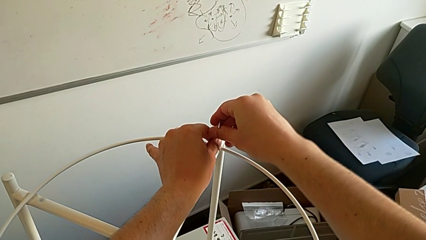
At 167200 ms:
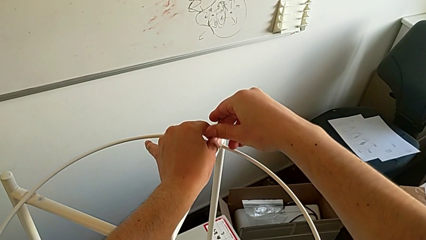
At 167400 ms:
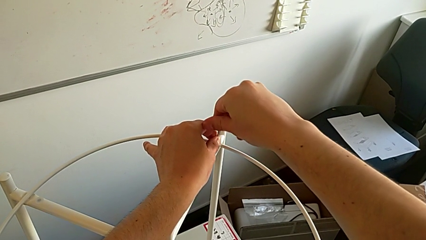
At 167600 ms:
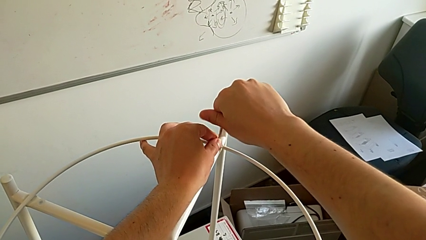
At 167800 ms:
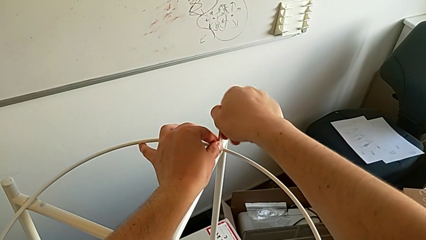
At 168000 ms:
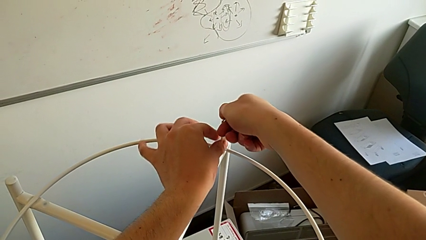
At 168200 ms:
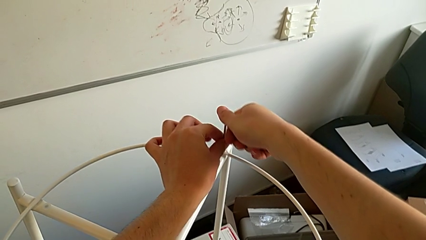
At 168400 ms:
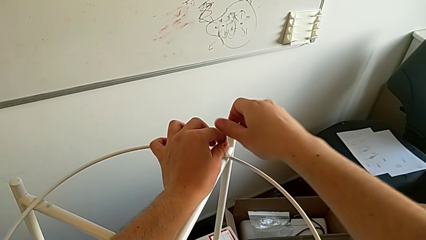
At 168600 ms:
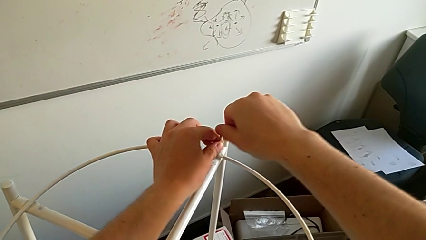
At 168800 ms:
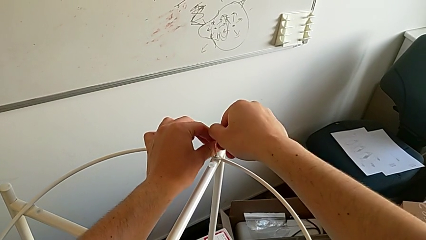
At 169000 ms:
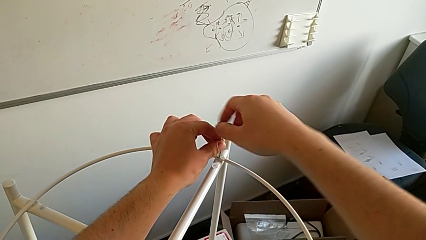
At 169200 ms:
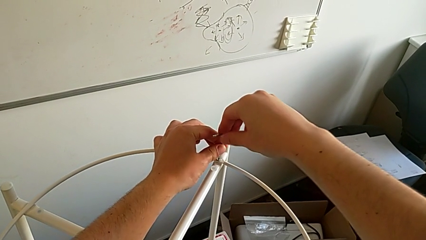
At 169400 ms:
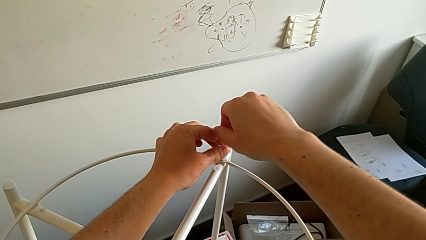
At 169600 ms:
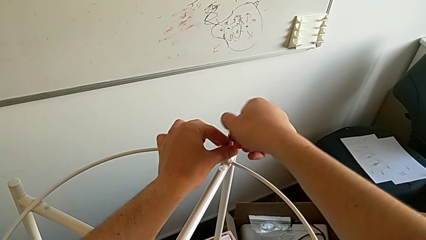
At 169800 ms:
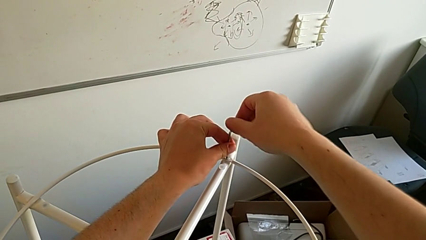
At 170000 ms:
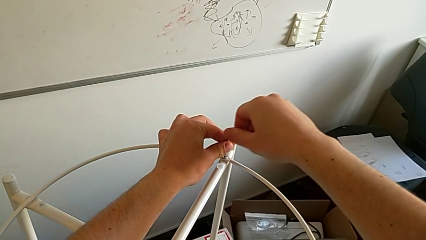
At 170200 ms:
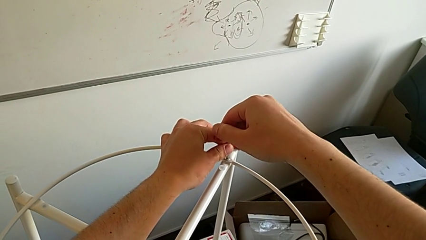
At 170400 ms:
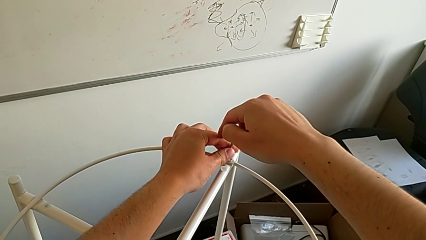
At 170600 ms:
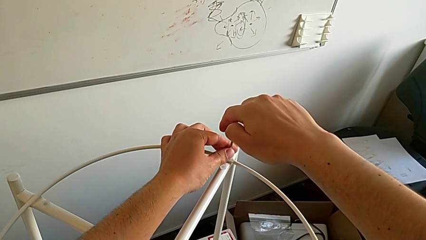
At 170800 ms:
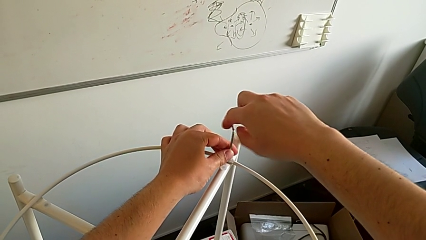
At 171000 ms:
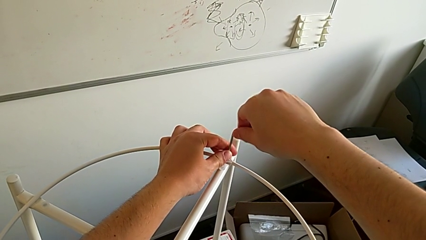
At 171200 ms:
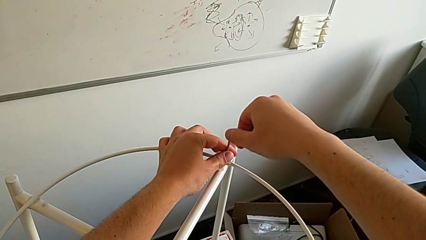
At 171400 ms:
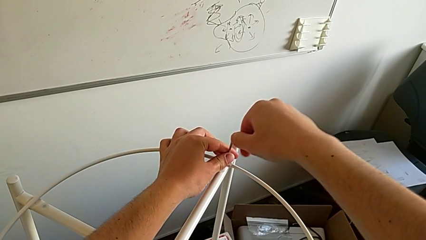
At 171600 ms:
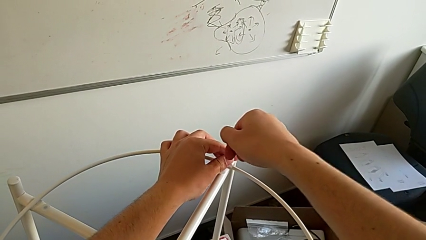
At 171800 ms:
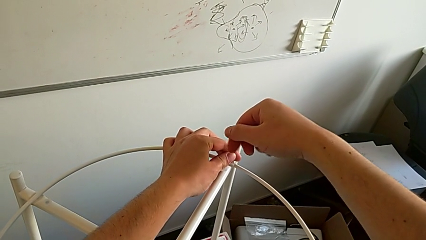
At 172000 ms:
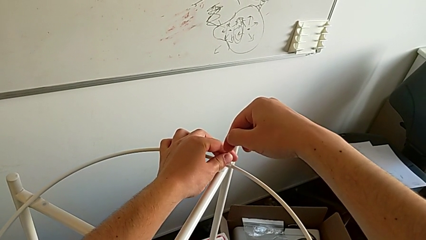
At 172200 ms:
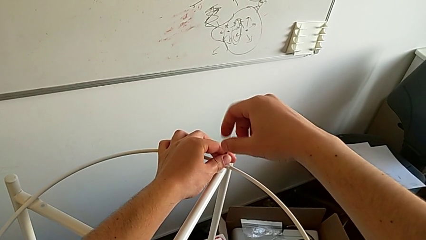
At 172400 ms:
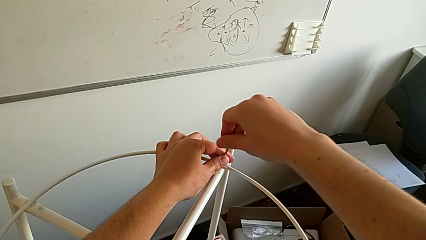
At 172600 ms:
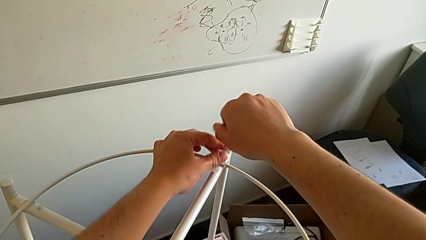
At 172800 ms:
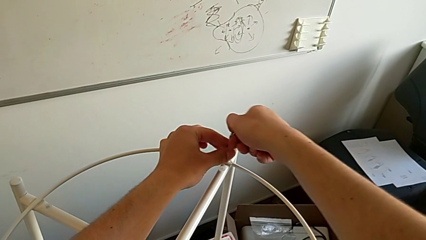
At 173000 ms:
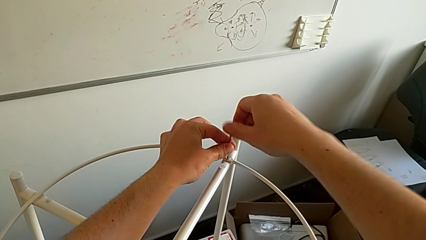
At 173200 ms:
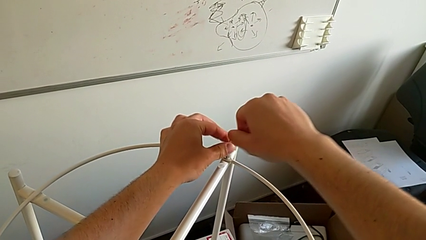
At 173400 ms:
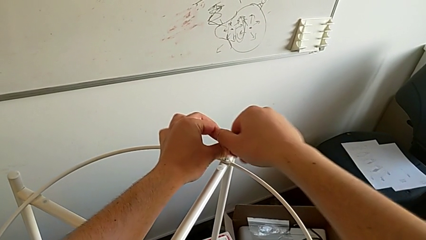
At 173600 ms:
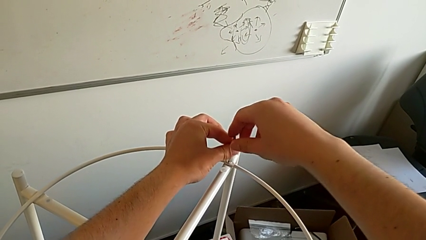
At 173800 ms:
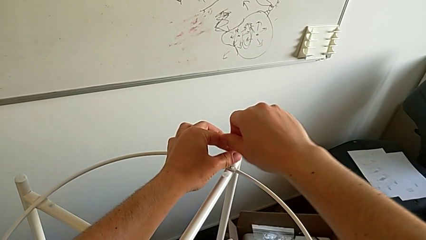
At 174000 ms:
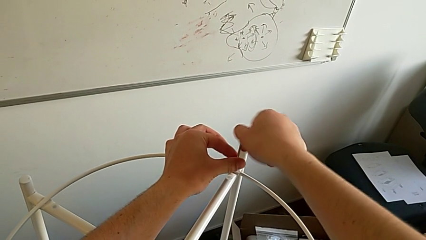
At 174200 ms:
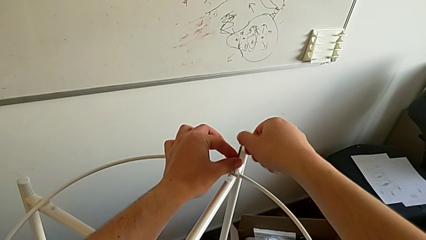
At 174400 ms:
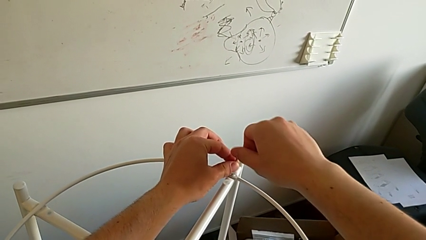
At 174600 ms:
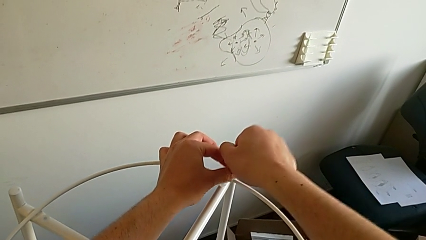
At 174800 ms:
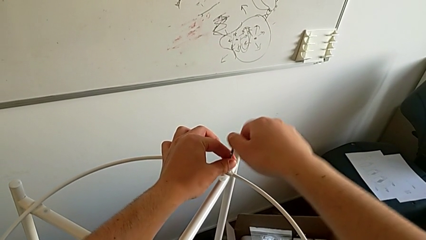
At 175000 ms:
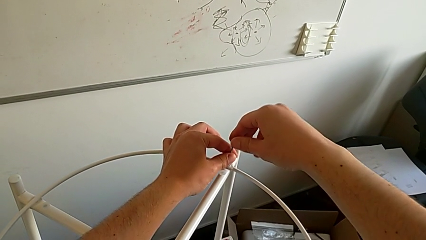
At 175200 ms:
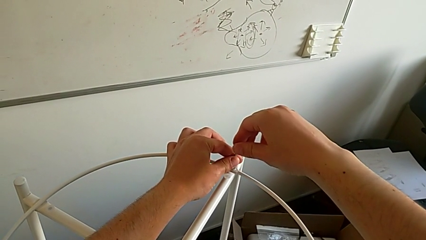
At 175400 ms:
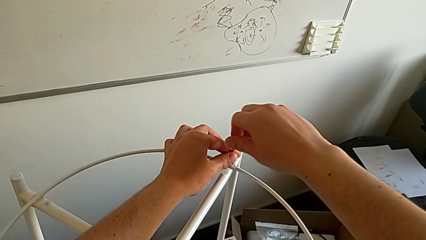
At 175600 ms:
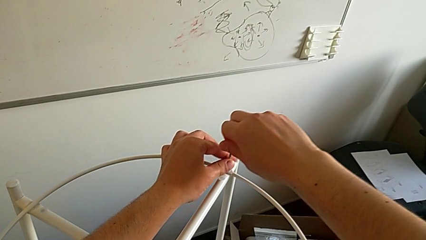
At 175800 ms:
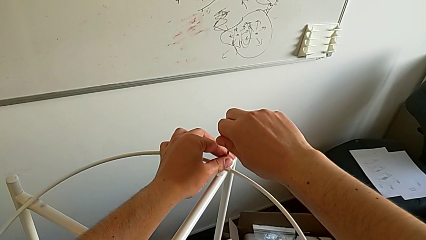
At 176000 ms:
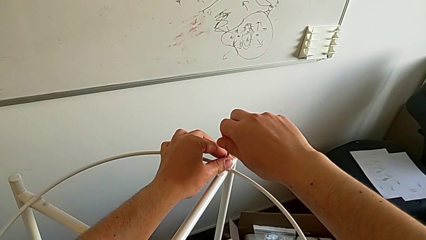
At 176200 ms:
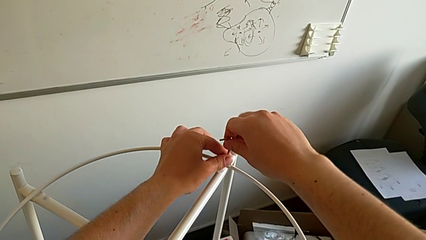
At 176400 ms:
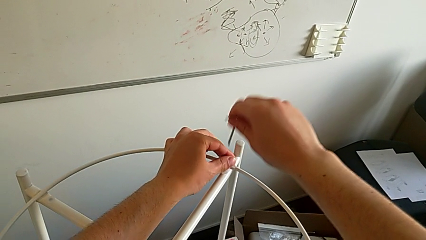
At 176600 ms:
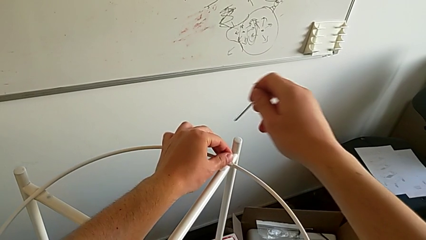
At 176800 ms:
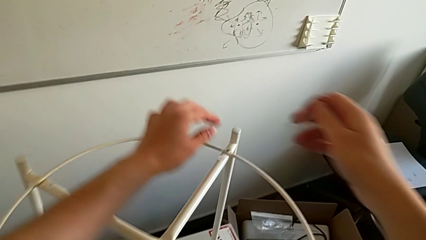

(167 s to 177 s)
The camera wearer is assembling a circle. They screw the hex socket head three times and withdraw the Allen wrench.

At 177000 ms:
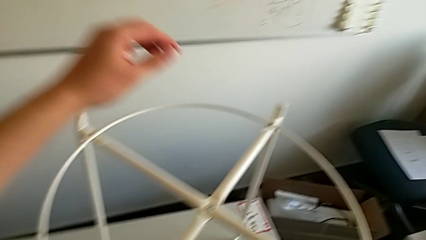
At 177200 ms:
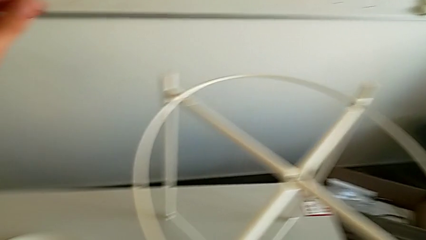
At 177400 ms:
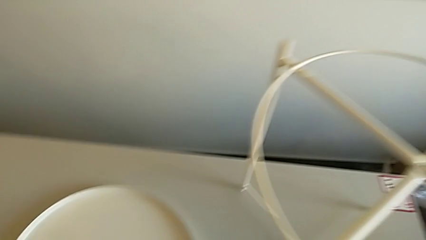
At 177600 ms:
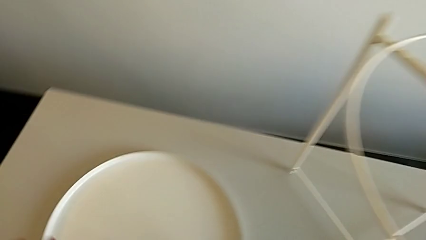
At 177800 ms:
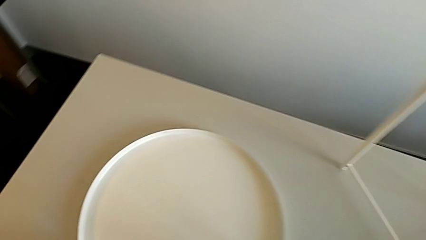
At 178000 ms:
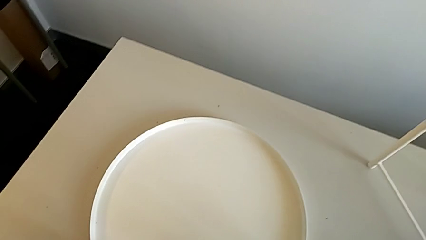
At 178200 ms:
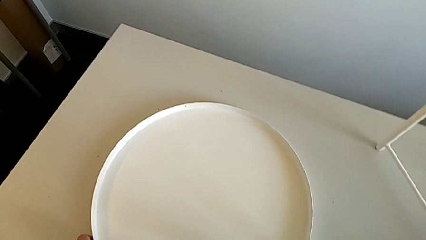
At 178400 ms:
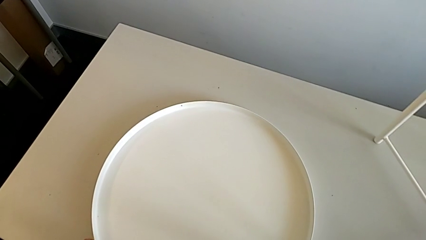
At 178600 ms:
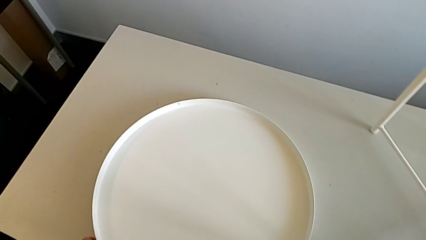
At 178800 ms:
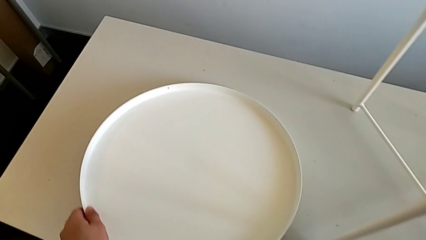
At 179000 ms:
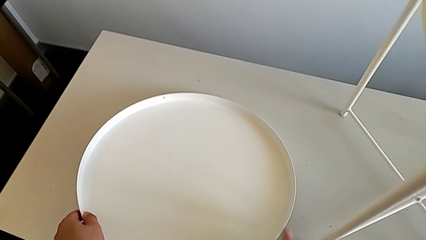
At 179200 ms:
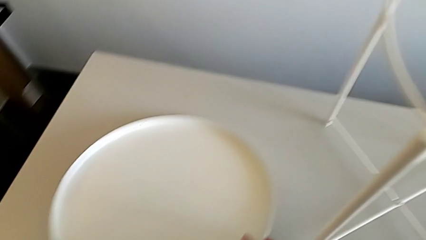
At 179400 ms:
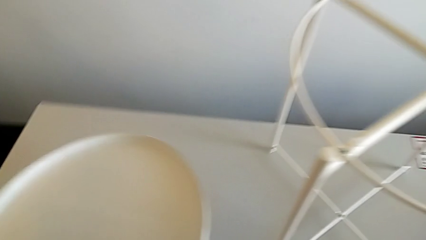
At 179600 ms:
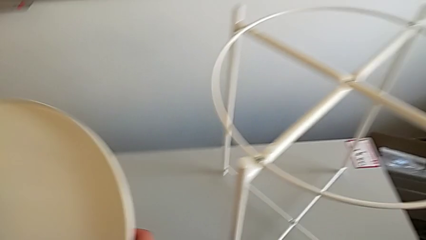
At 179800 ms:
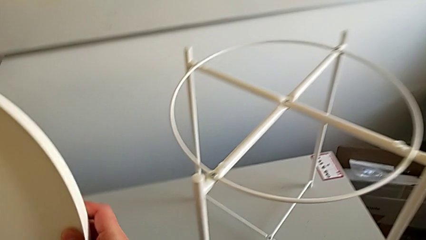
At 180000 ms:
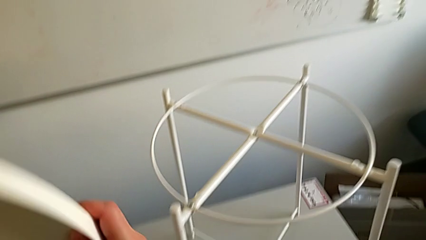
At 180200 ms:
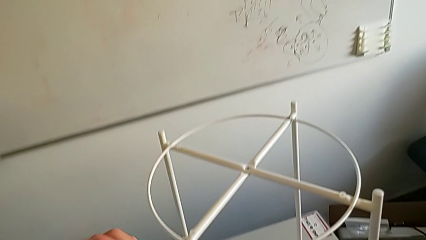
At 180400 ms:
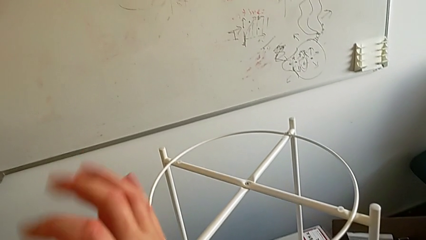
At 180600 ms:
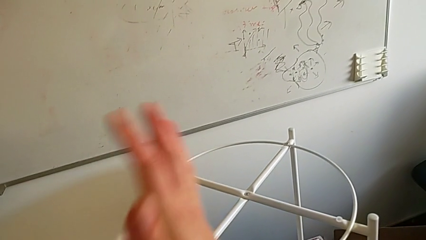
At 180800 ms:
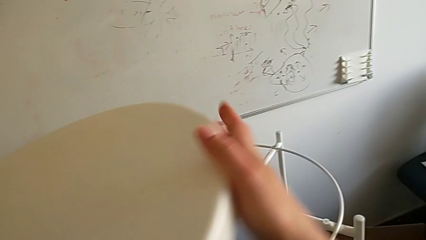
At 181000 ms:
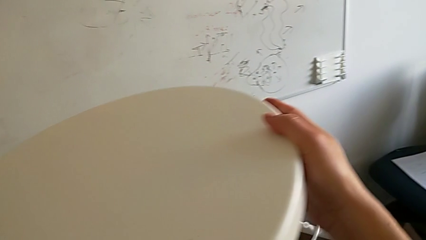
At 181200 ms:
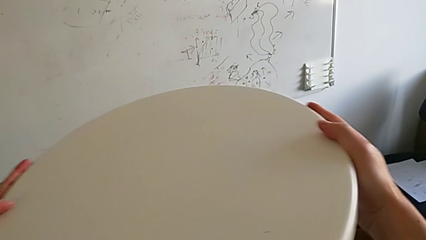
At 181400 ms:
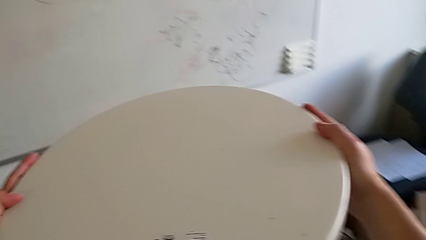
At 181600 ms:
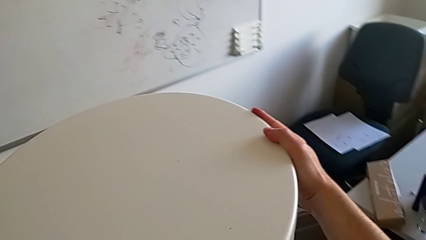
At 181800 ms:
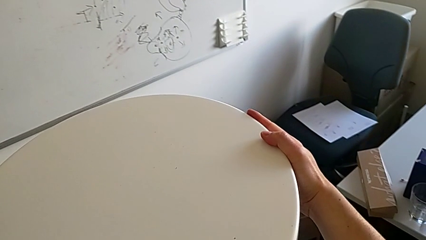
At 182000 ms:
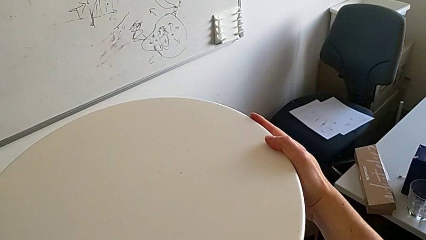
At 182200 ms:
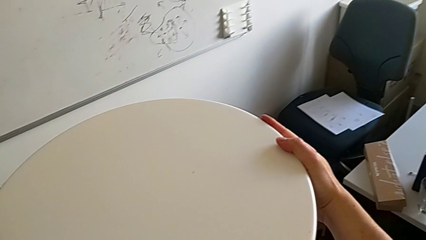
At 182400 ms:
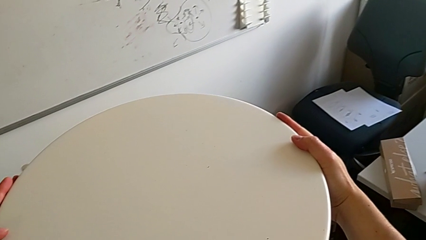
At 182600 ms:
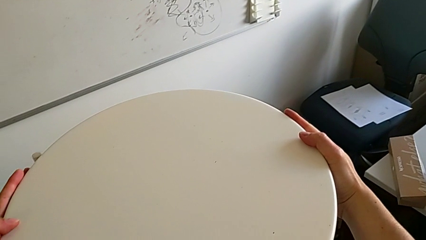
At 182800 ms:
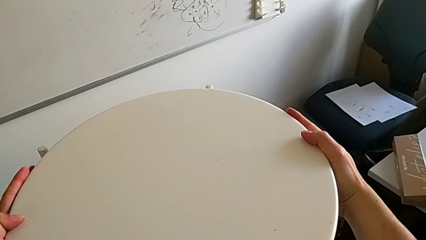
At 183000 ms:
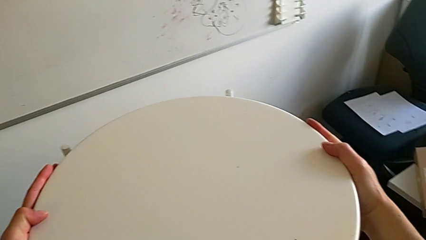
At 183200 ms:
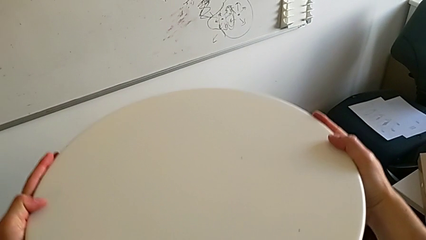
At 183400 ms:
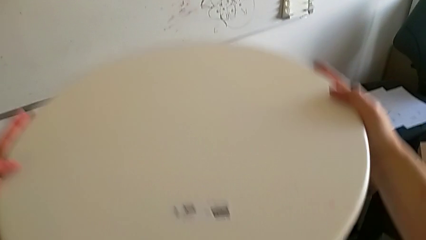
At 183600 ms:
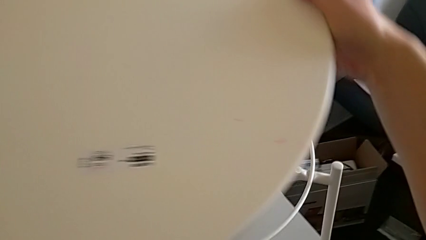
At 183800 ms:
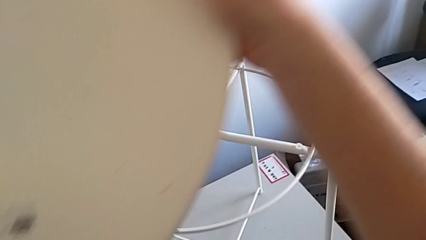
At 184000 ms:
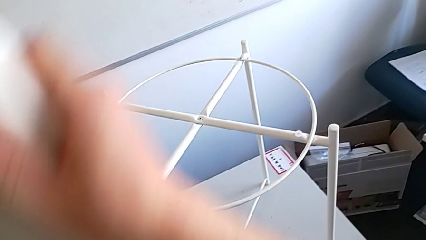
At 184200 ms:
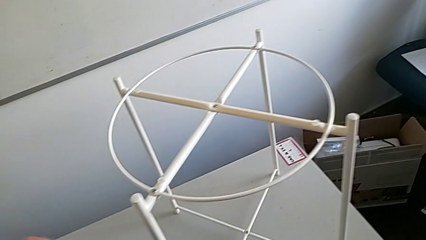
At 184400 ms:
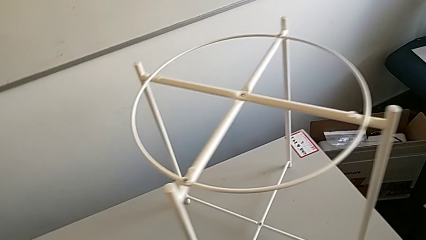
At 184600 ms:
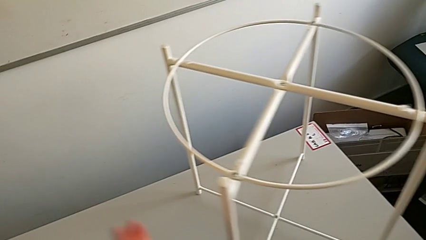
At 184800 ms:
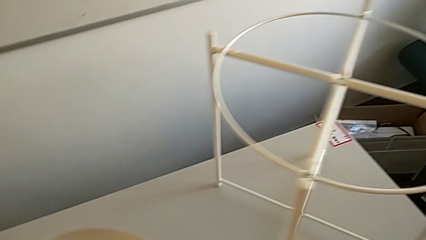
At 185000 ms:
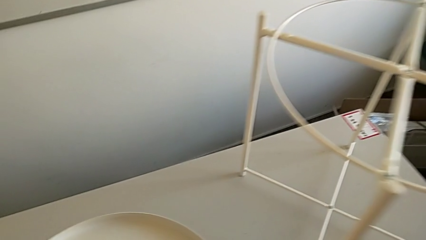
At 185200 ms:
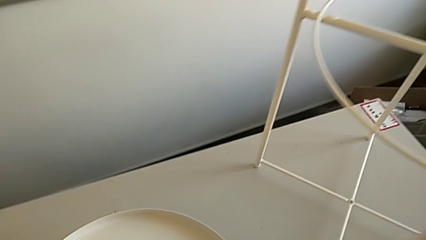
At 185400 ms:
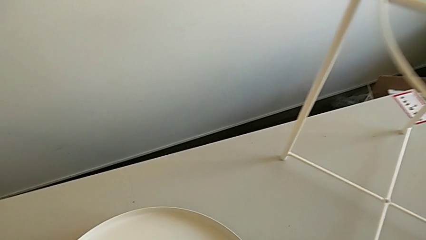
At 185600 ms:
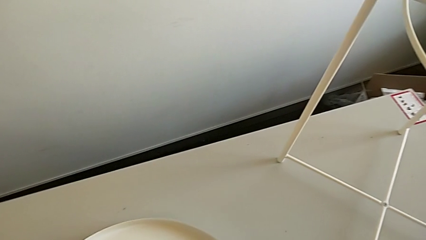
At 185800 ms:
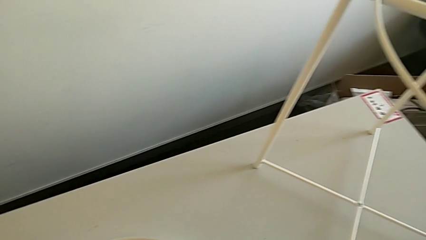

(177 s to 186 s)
The camera wearer is assembling a rounded tray. They place the Allen wrench, lift the tray, wrongly rotate it, flipping the tray to the incorrect side, lift it, withdraw it and begin to wrongly place it.
